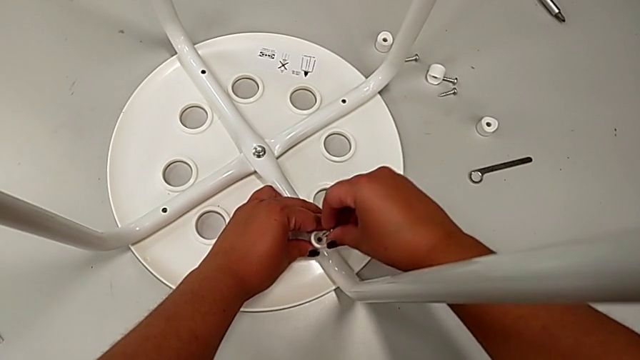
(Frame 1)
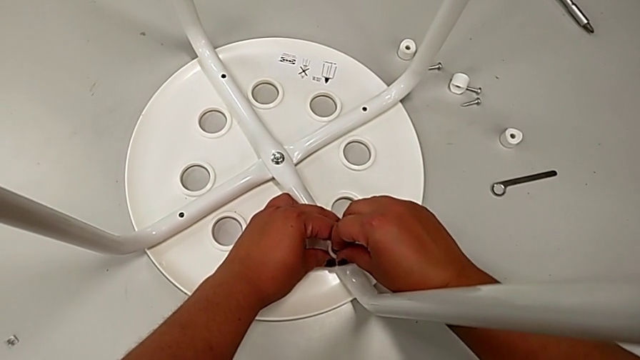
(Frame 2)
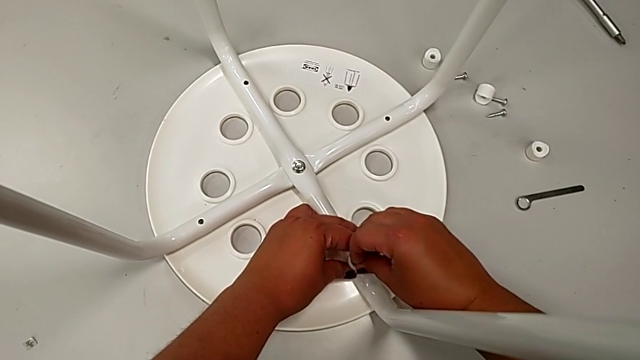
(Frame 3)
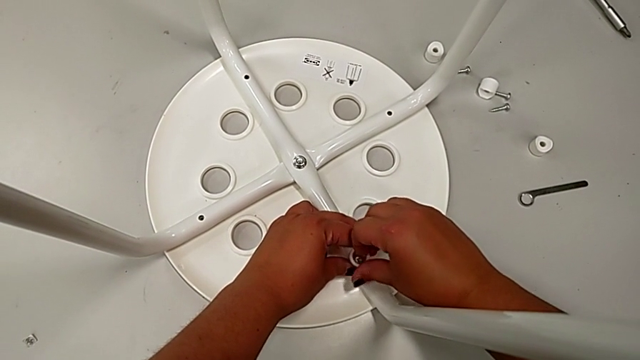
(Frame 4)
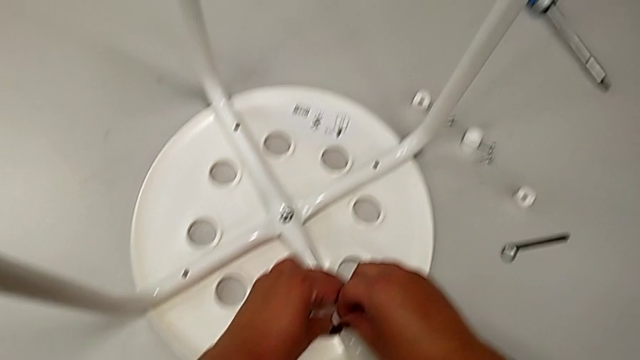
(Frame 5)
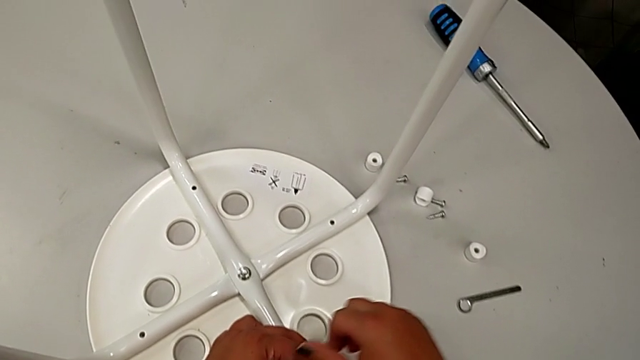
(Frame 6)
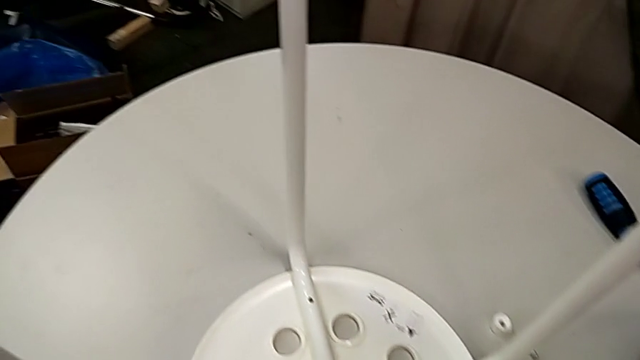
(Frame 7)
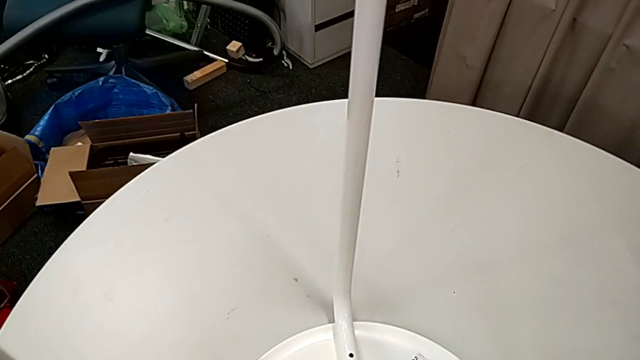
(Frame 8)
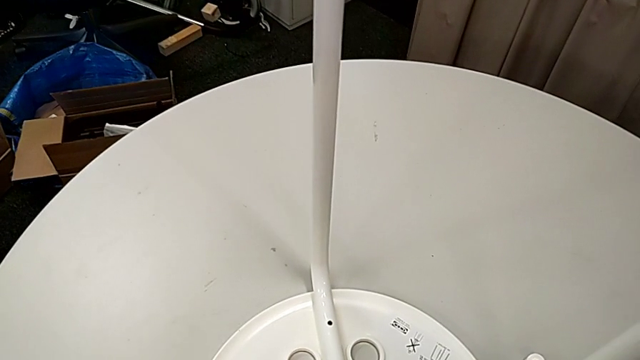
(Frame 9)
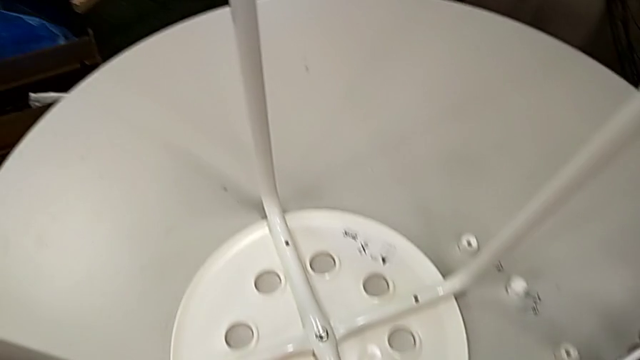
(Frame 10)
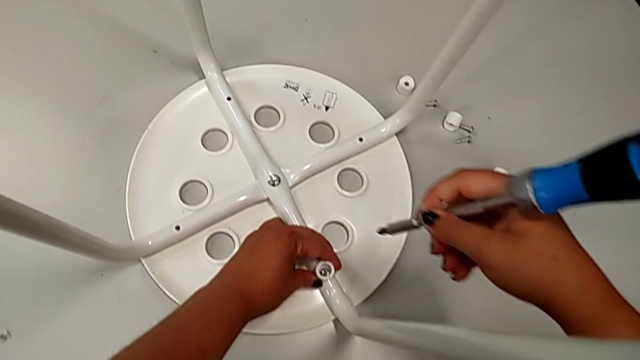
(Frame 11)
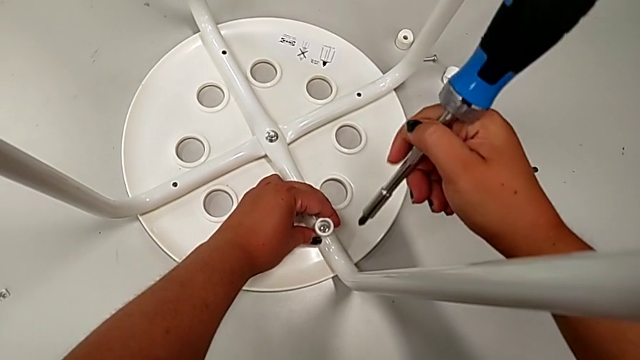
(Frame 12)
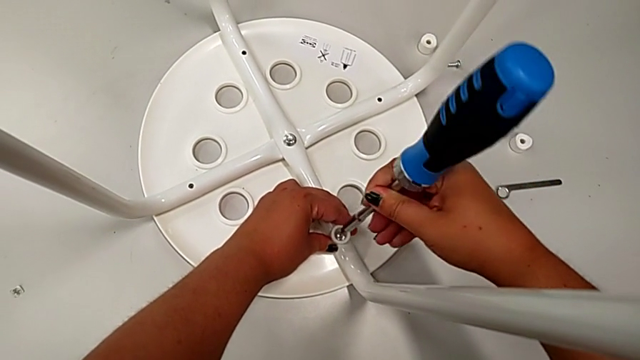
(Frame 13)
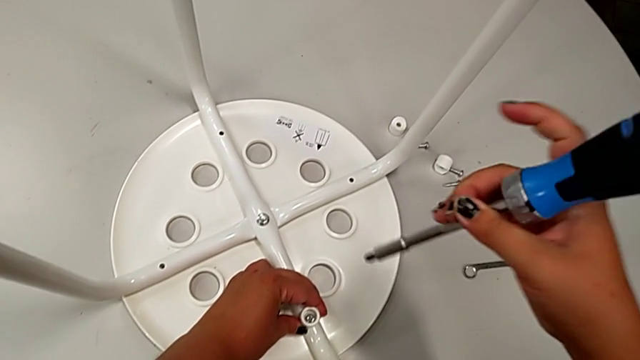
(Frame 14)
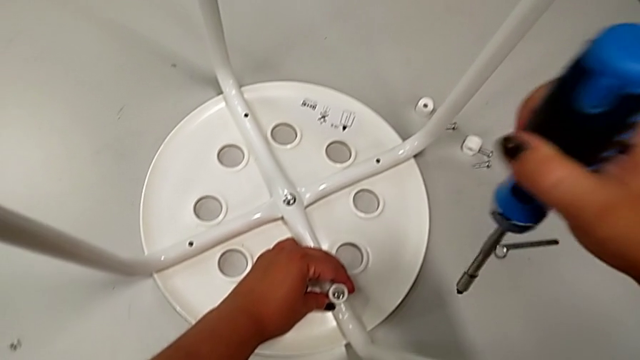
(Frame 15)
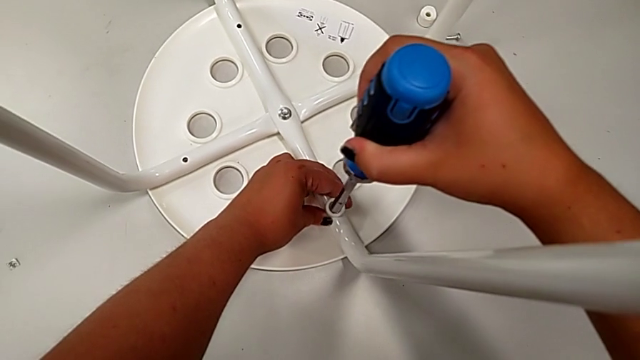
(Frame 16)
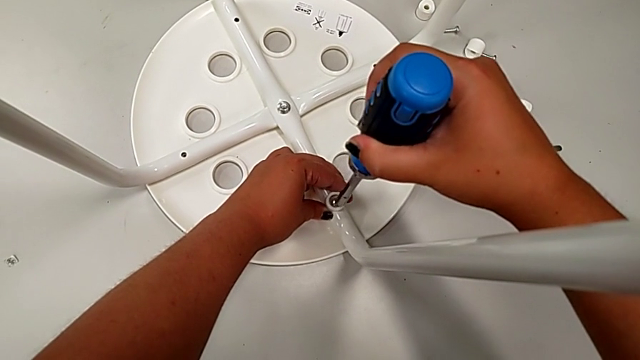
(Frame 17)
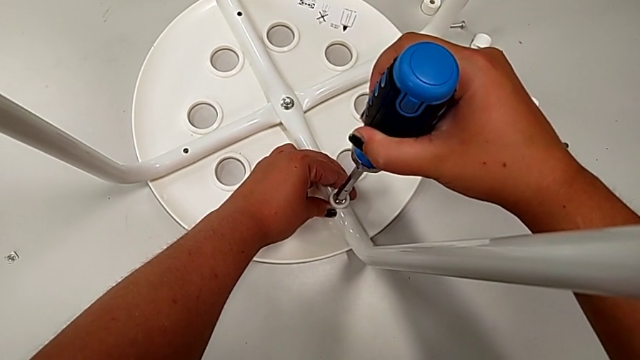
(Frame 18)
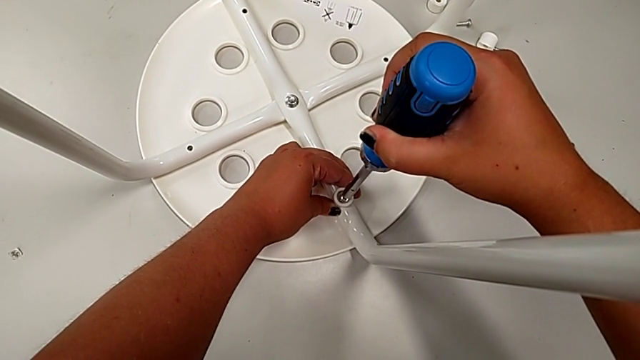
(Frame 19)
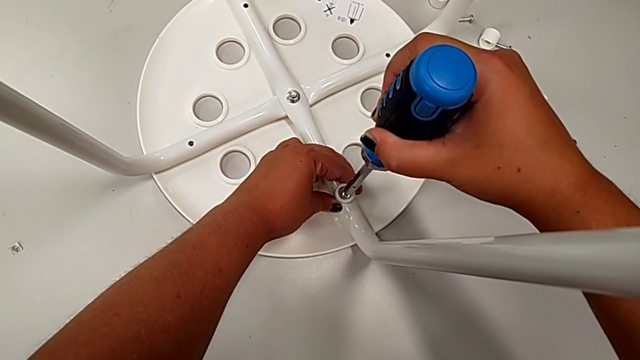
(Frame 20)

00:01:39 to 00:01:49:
The camera wearer is screwing the leg onto the seat with a screwdriver. They insert the first screw, grab the screwdriver, approach the first screw and insert the screwdriver.

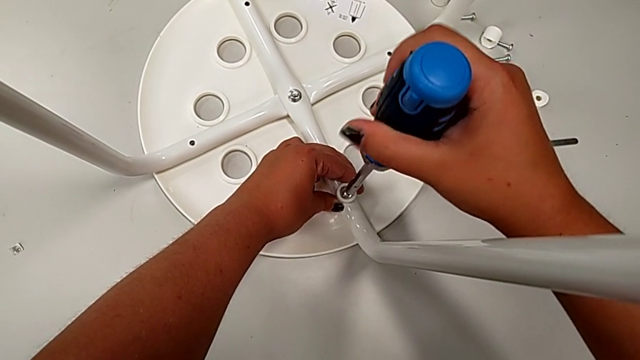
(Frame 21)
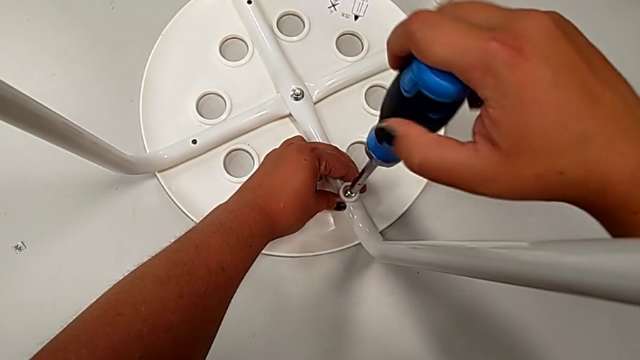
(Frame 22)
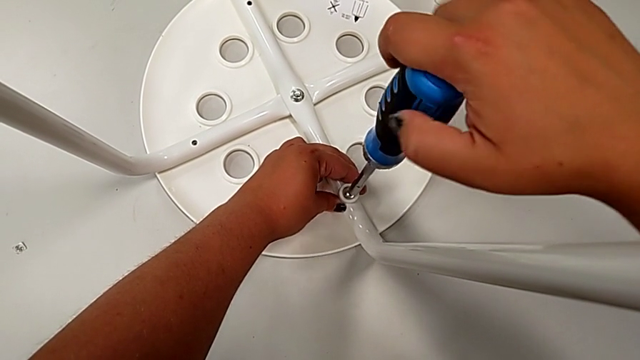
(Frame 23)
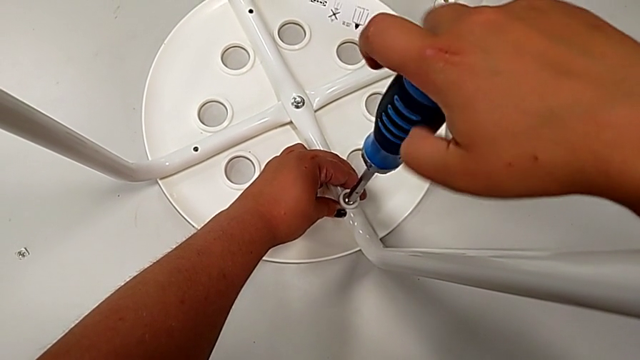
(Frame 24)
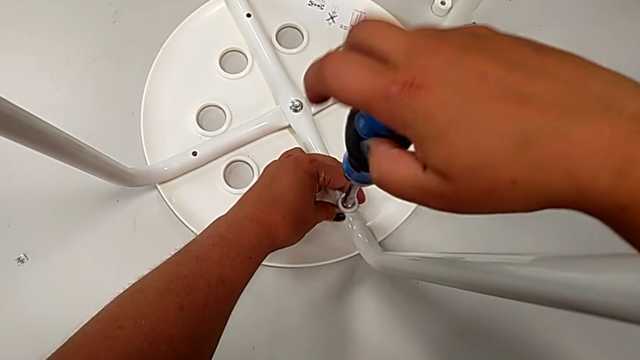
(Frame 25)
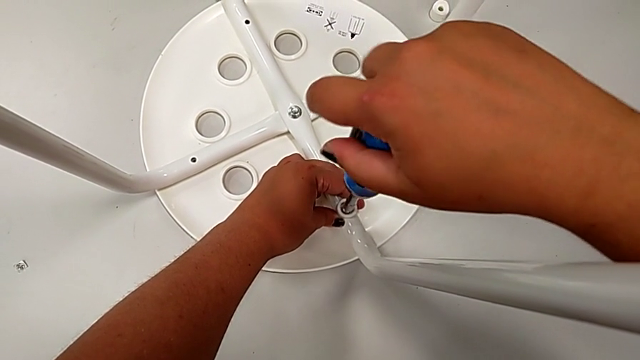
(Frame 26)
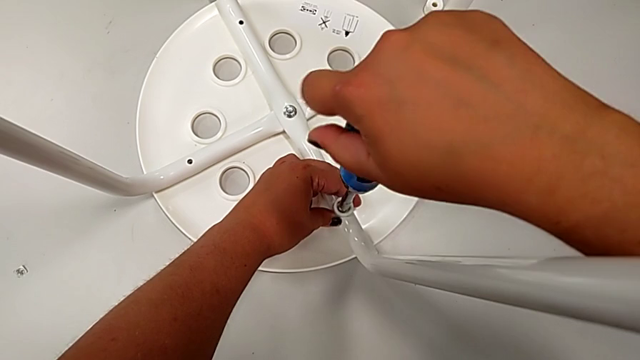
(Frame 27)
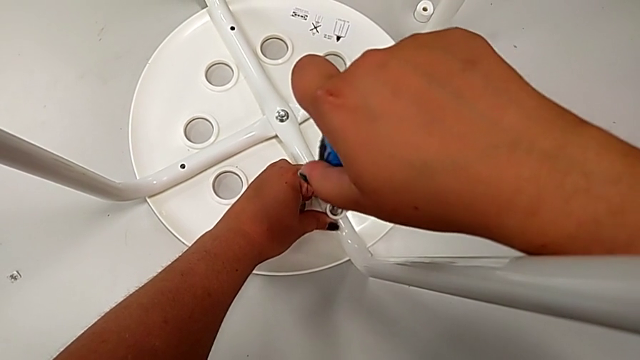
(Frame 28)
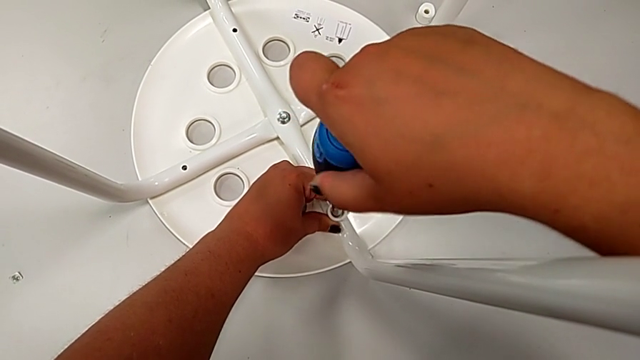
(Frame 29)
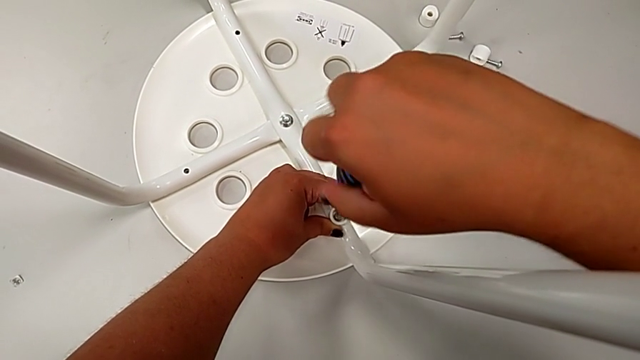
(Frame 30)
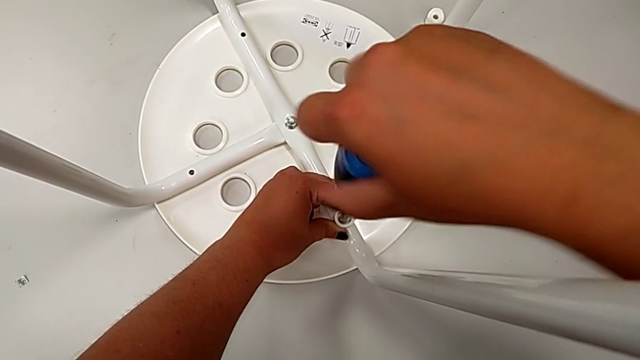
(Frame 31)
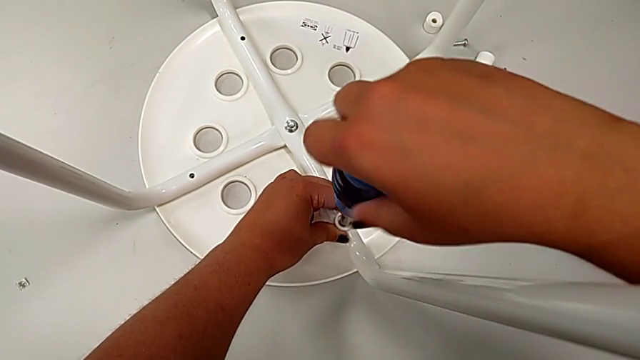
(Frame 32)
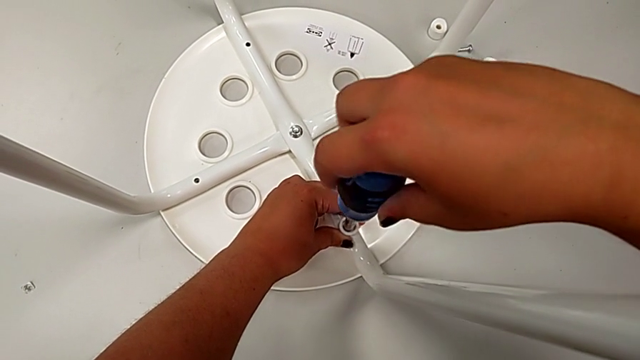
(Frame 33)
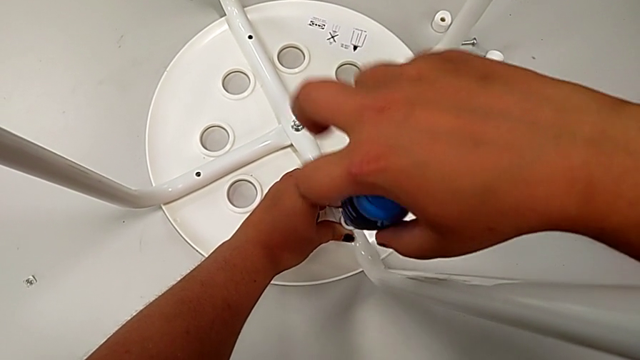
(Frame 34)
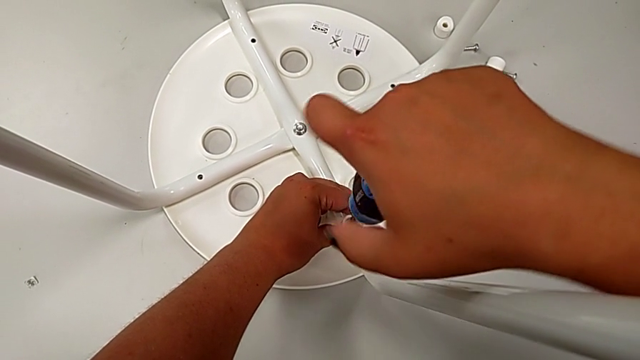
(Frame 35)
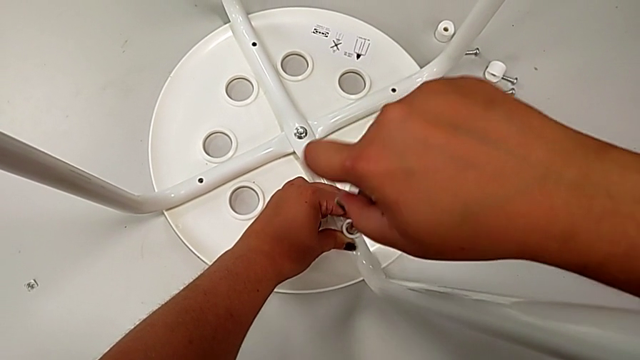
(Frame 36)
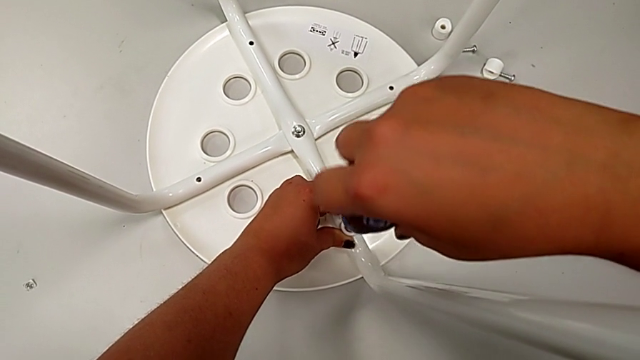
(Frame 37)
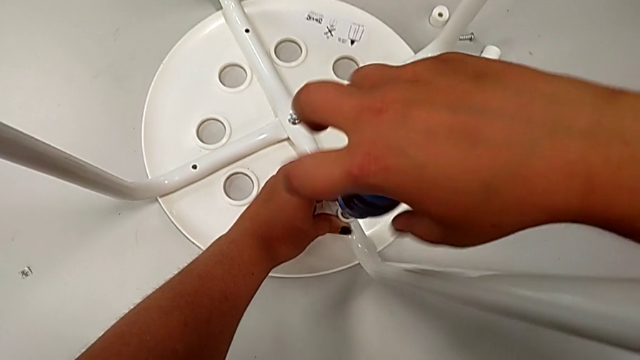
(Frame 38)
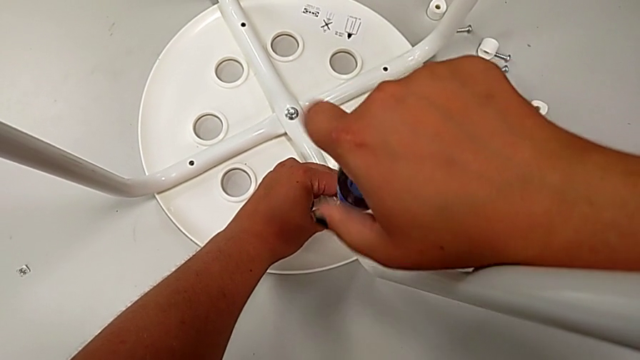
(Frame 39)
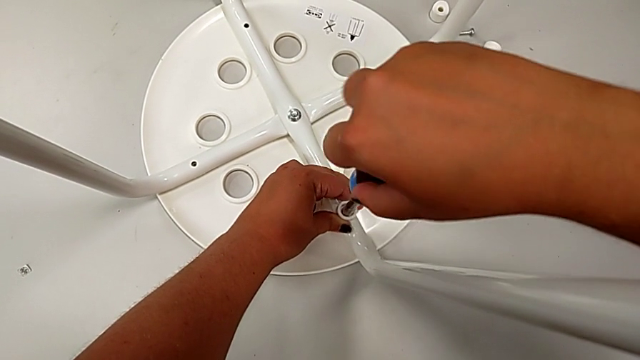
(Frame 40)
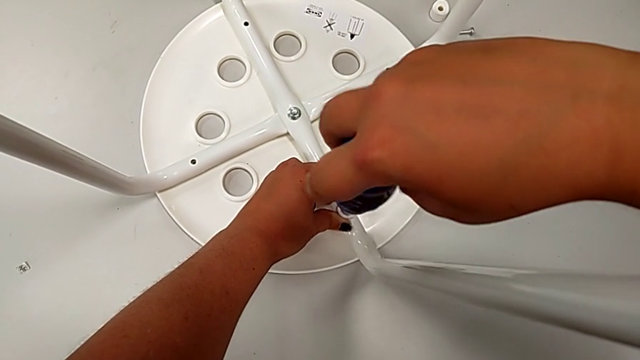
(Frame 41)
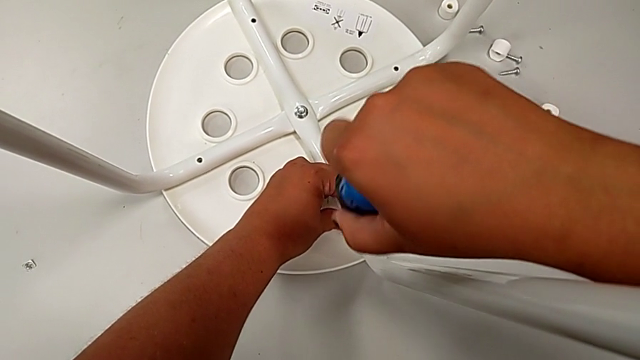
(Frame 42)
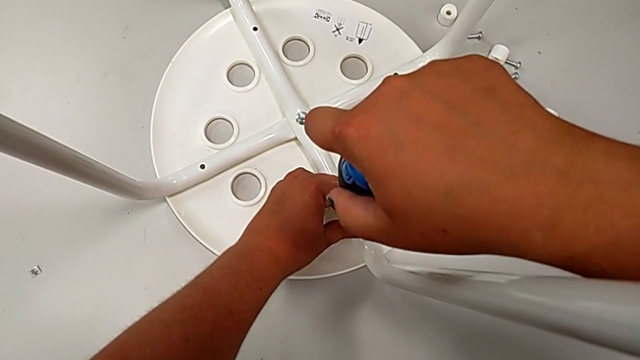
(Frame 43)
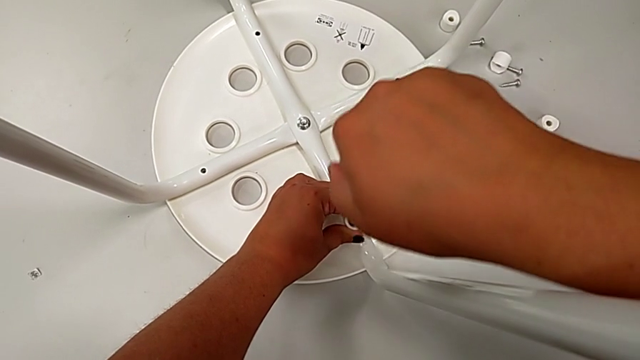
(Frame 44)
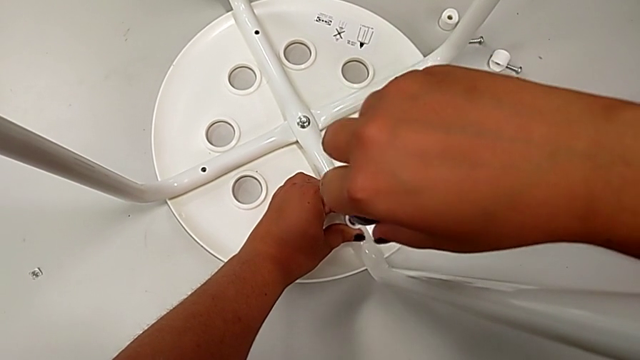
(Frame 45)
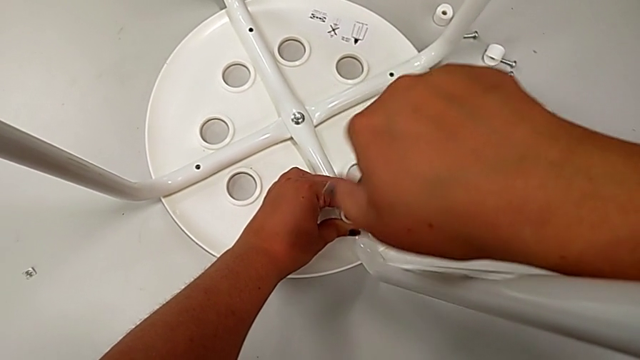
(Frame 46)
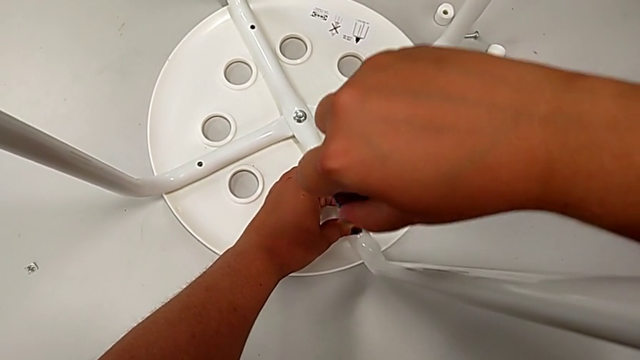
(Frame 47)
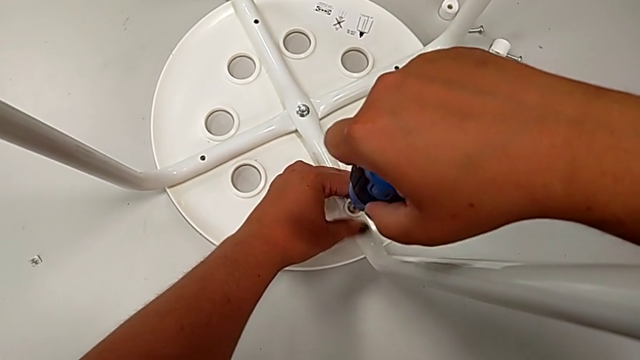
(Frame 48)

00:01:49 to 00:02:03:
The camera wearer is screwing the leg onto the seat with a screwdriver. They begin to screw the first screw.
